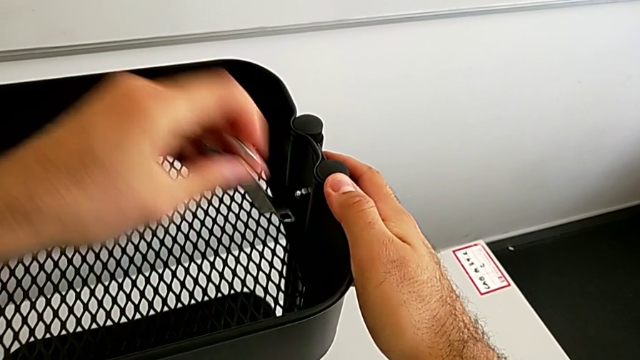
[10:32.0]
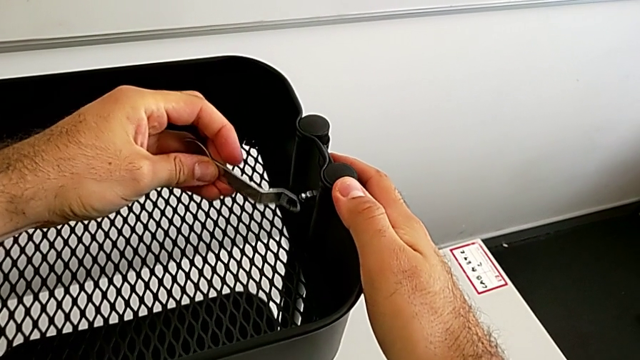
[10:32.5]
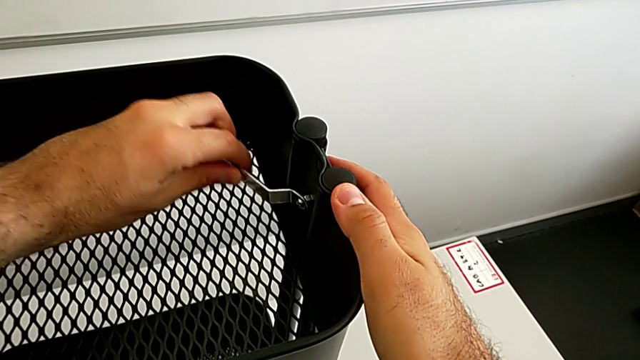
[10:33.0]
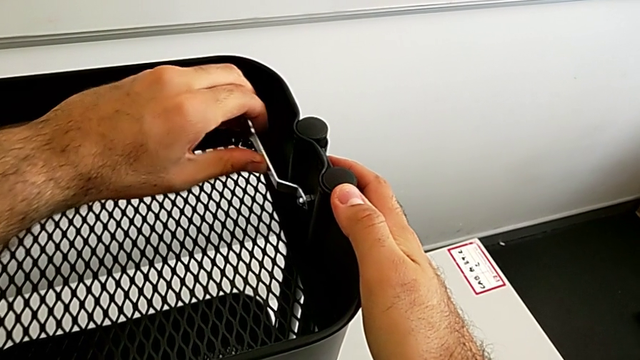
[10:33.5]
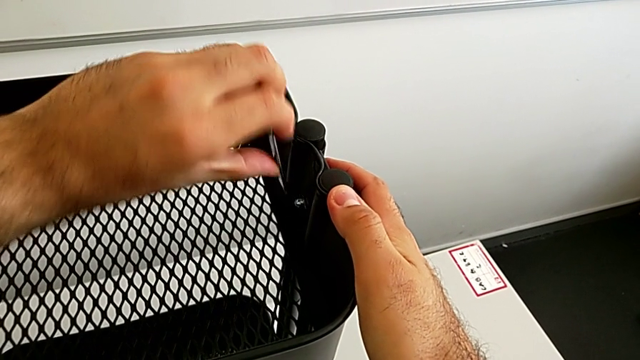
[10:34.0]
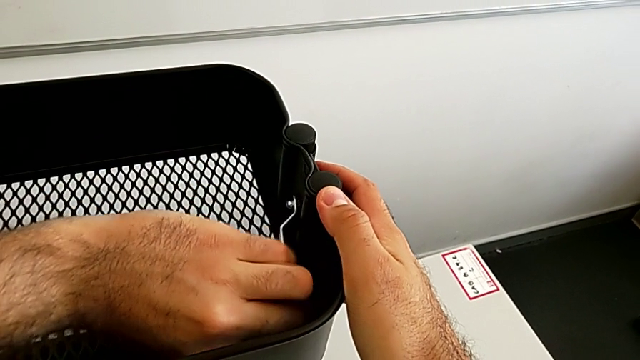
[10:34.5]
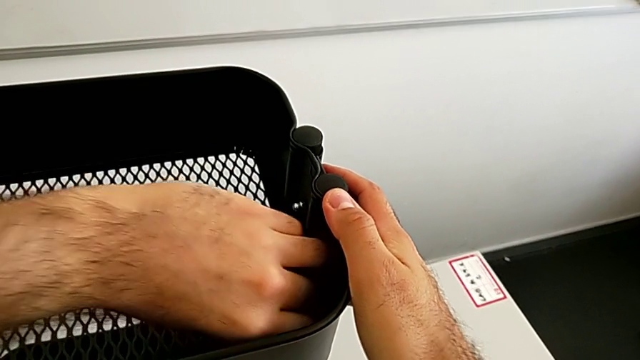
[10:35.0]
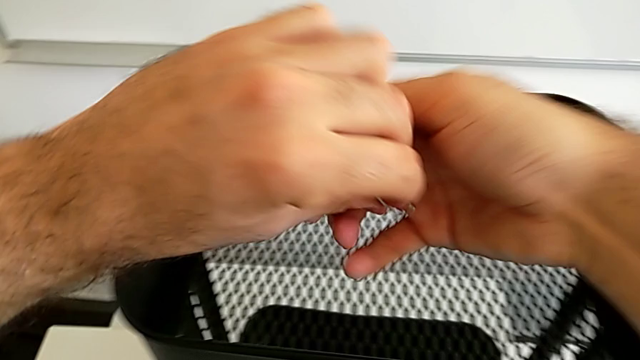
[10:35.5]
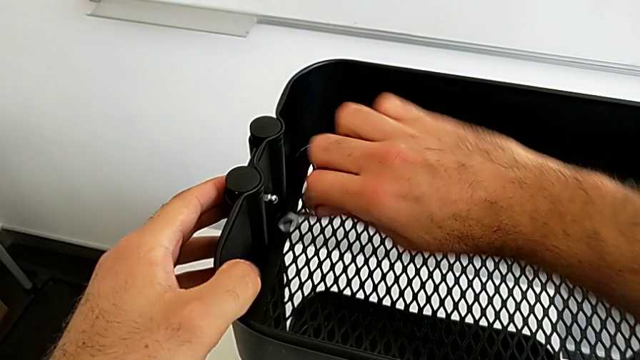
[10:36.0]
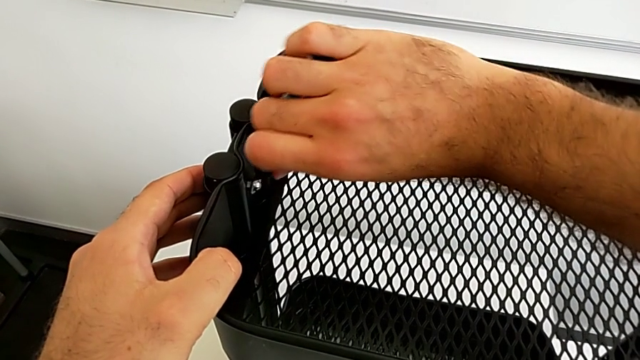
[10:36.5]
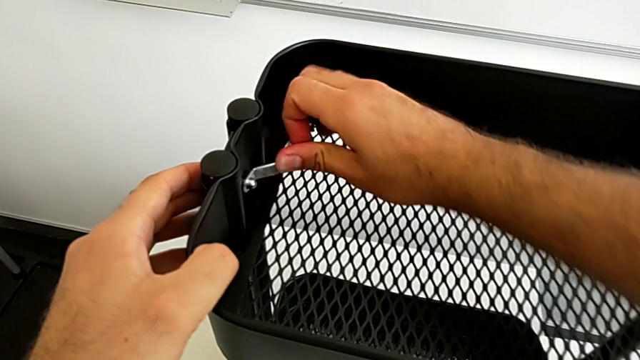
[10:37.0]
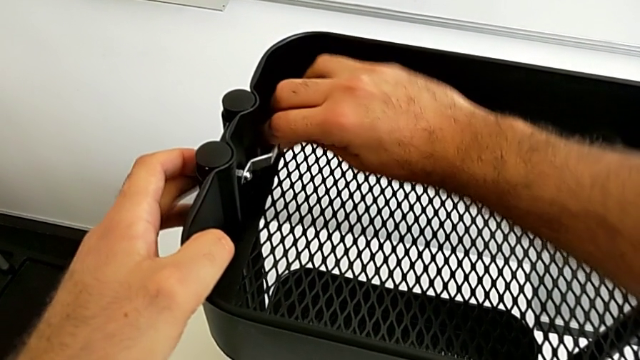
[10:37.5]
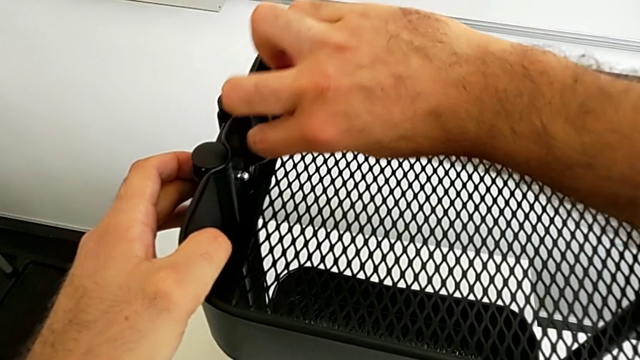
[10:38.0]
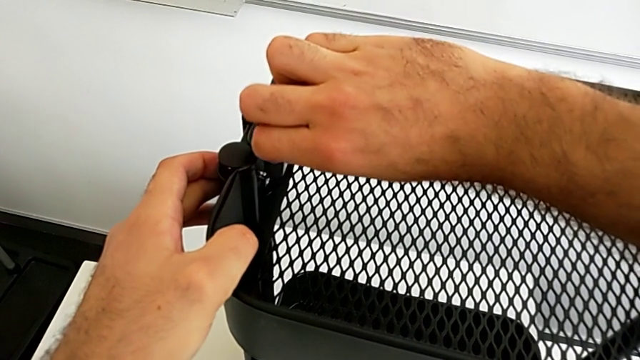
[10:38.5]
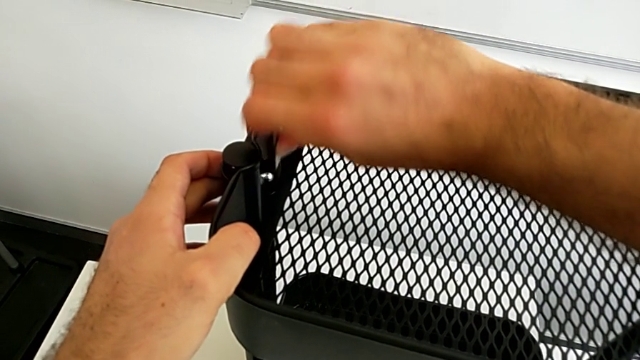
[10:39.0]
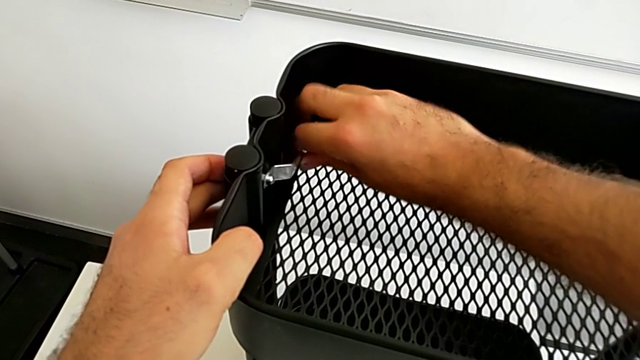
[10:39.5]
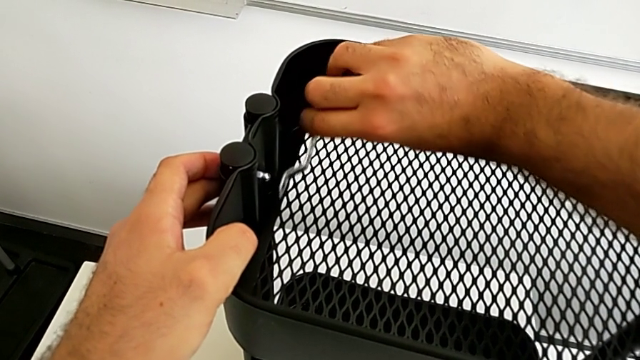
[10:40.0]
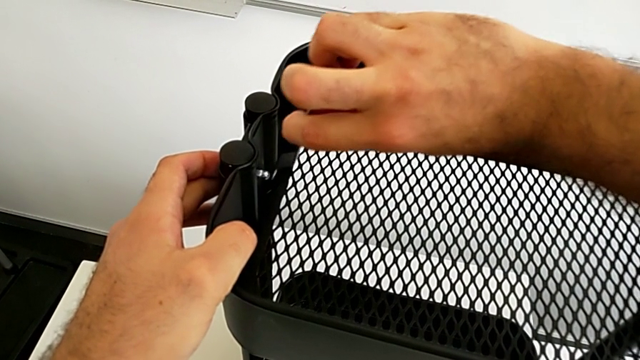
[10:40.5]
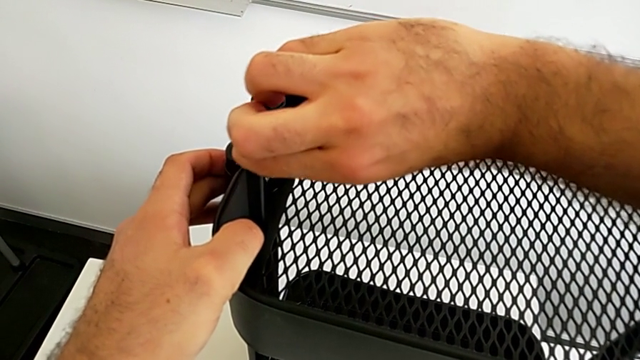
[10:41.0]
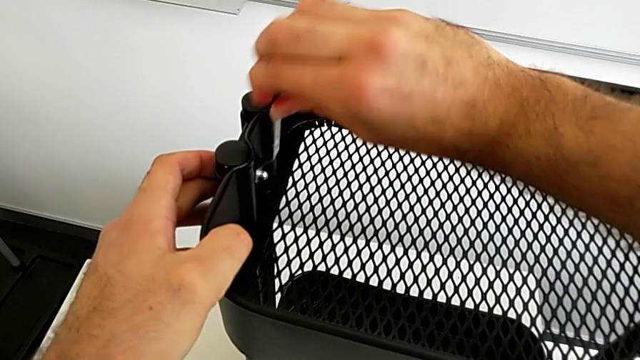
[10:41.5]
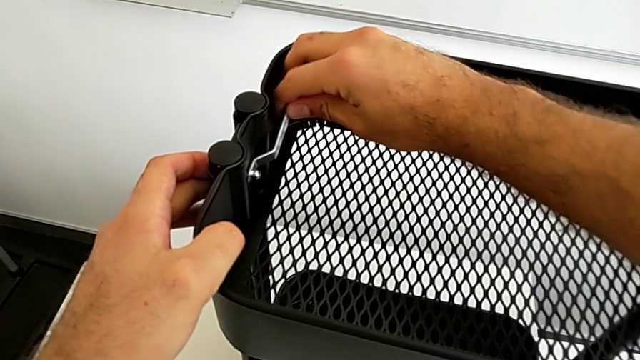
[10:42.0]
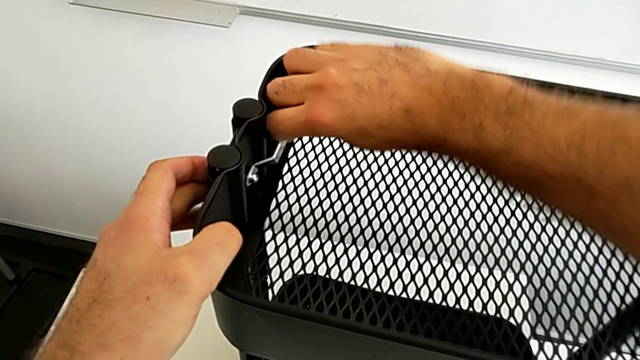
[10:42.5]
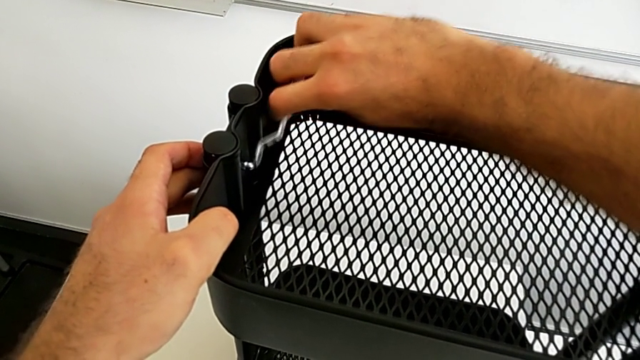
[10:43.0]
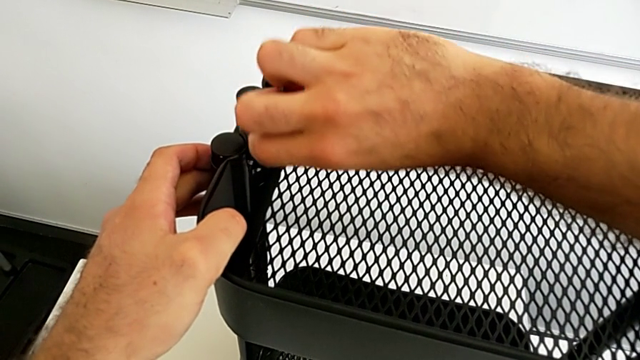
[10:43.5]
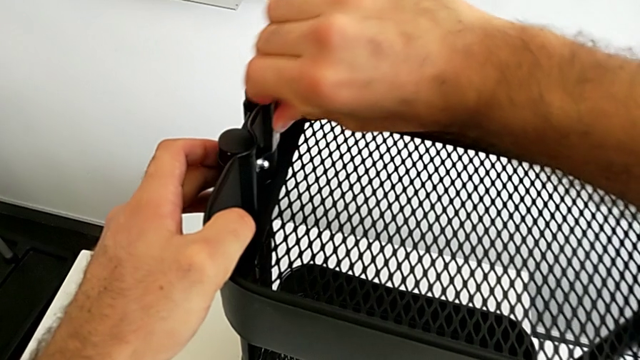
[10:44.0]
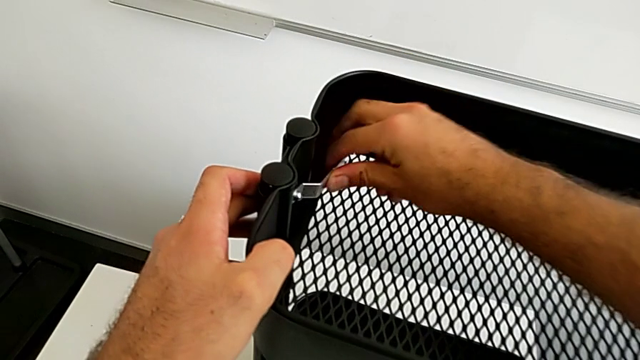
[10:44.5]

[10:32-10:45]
The camera wearer is assembling the black tray into the sidebar. They keep screwing the fourth hexagon cap nut and screw the third hexagon cap nut.

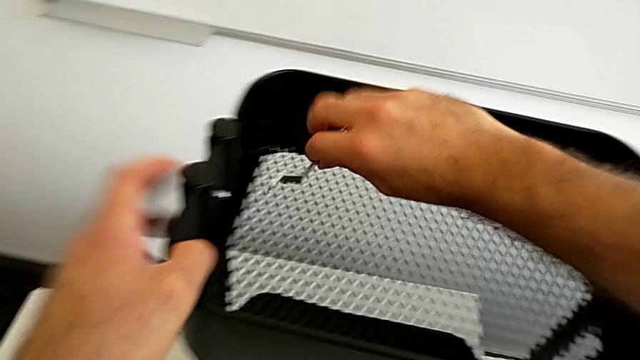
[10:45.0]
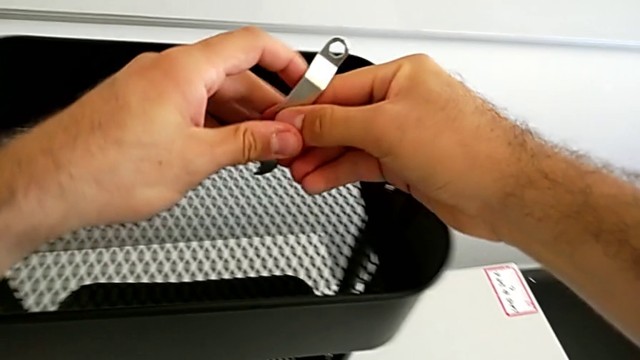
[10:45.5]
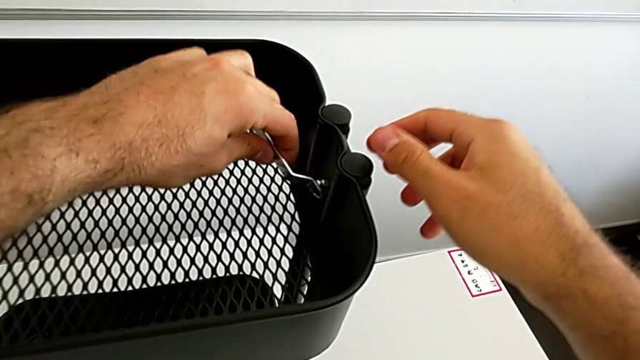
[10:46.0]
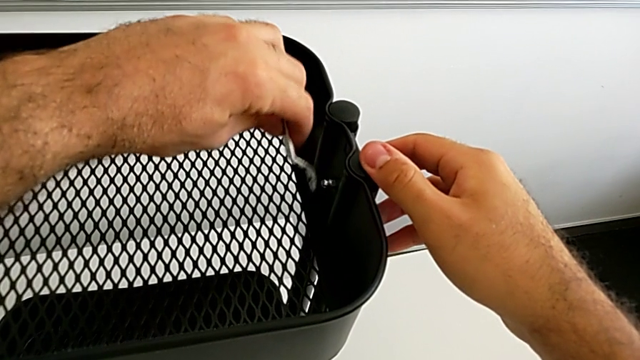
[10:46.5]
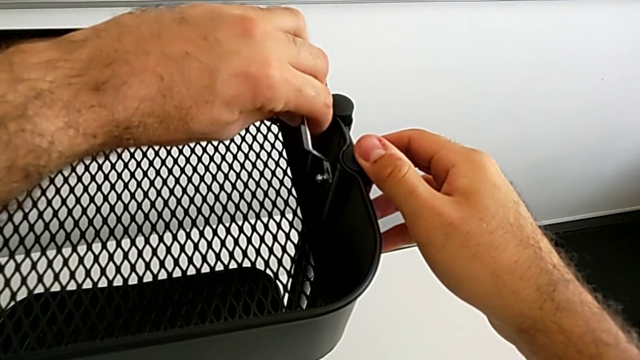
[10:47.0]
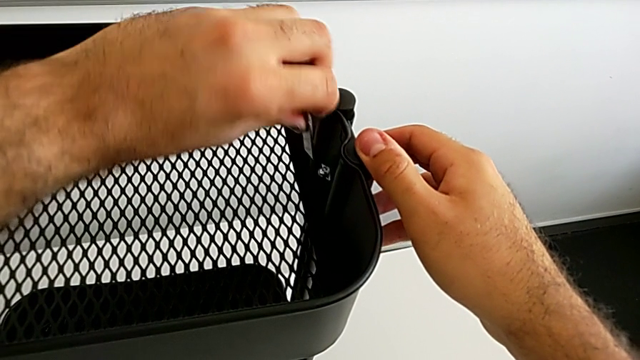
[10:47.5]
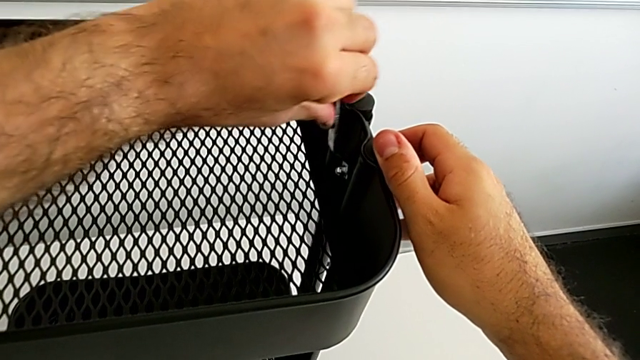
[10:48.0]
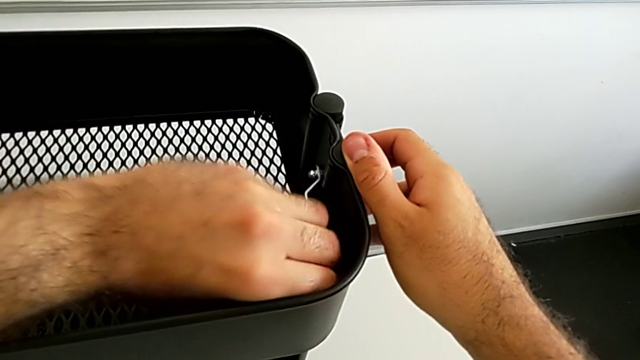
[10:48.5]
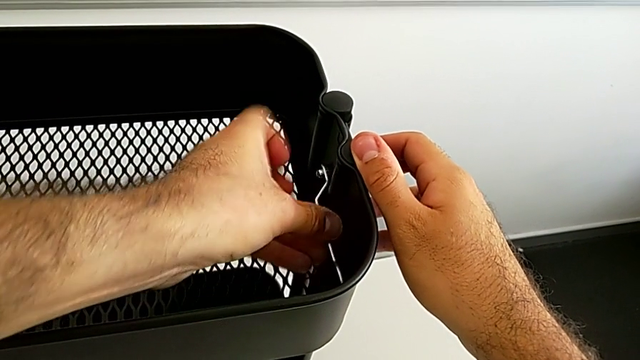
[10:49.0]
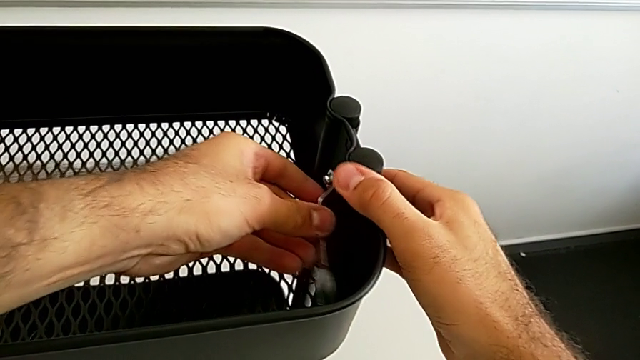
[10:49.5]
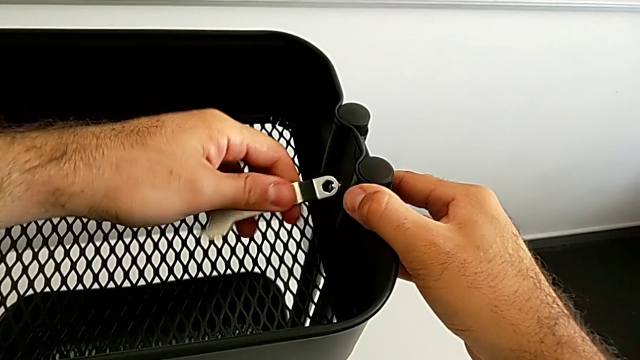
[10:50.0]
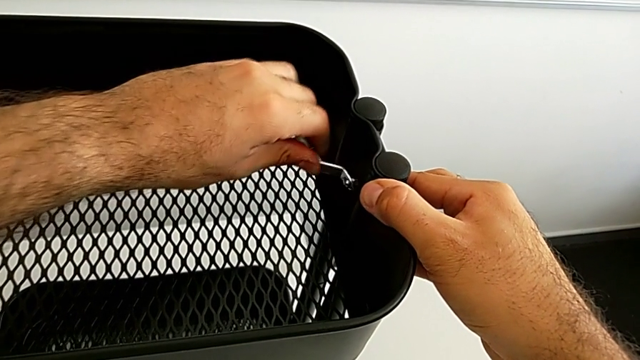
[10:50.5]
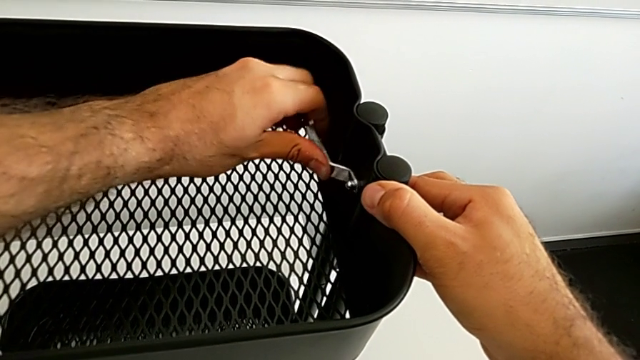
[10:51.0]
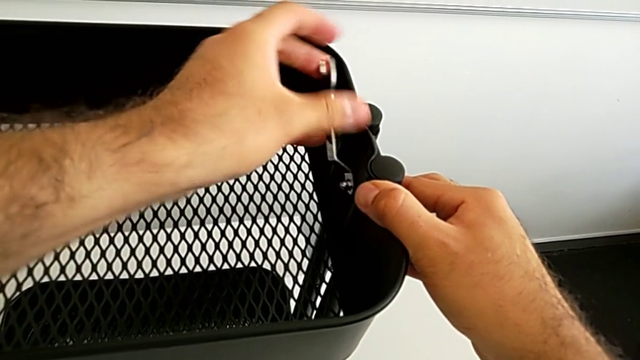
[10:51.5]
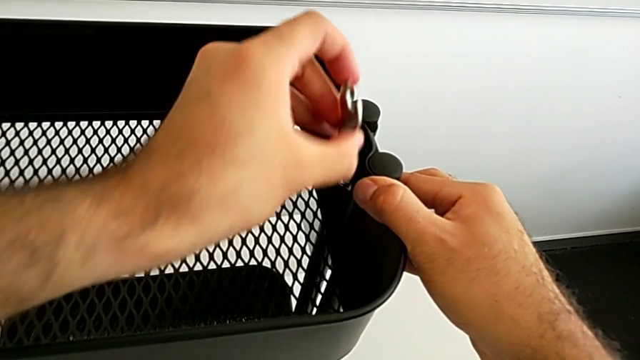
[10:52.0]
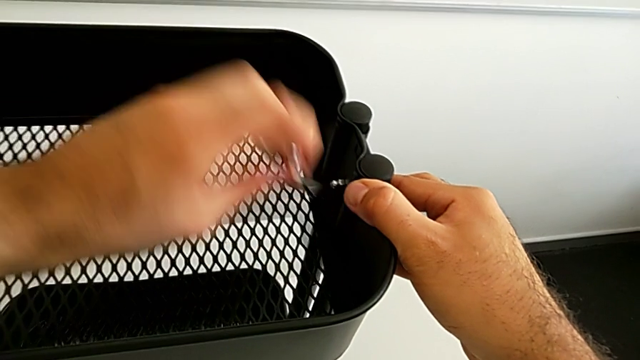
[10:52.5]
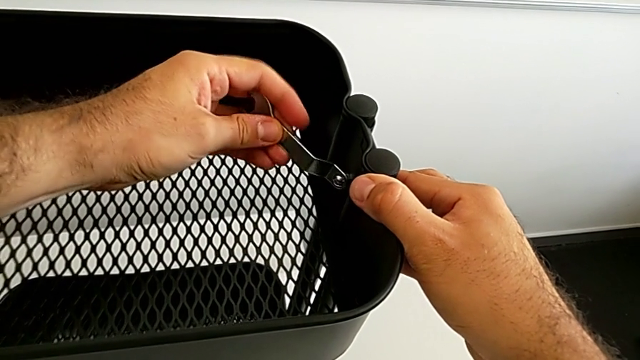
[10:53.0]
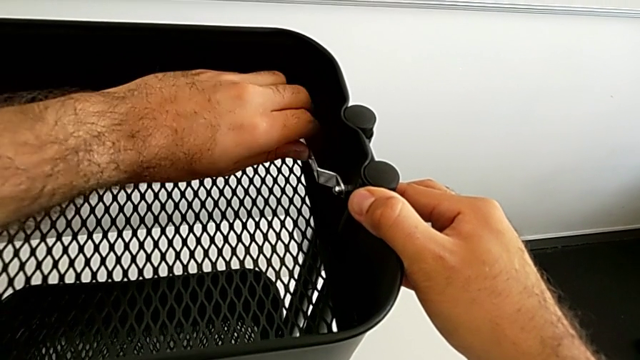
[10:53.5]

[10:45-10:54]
The camera wearer is assembling the black tray into the sidebar. They begin to screw the fourth hexagon cap nut.
